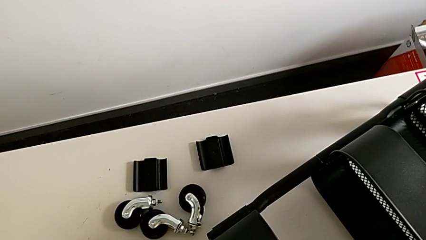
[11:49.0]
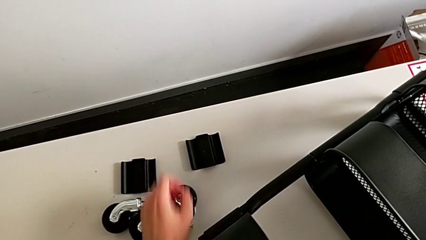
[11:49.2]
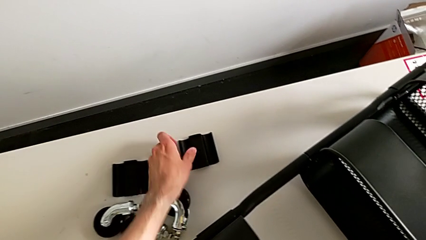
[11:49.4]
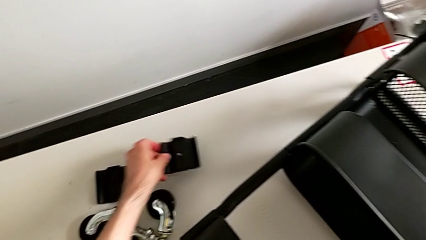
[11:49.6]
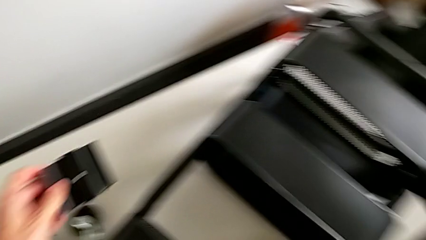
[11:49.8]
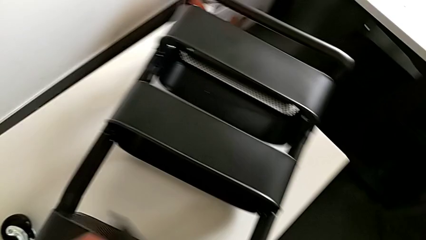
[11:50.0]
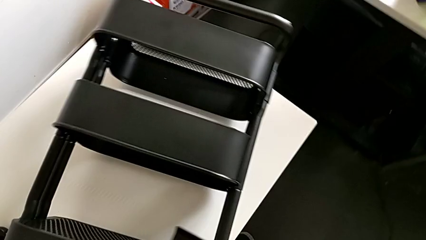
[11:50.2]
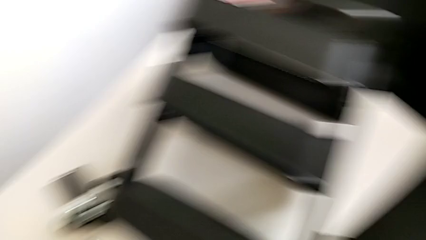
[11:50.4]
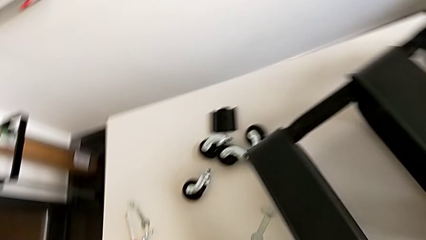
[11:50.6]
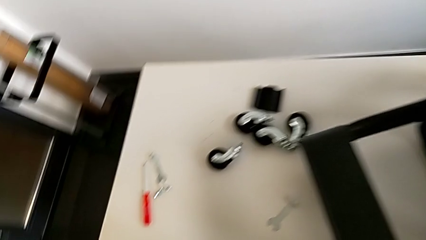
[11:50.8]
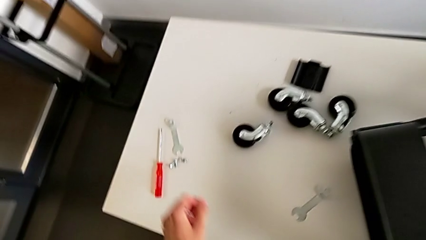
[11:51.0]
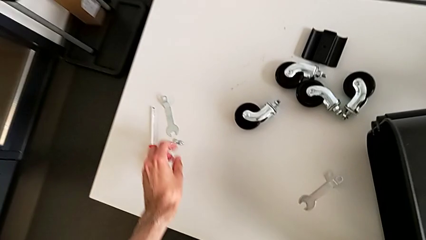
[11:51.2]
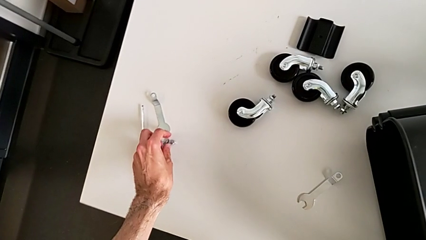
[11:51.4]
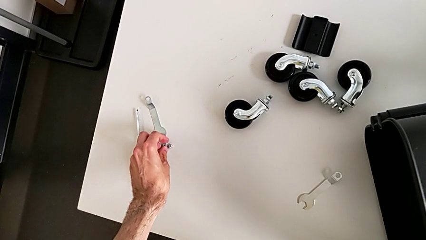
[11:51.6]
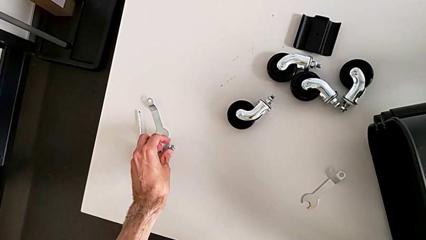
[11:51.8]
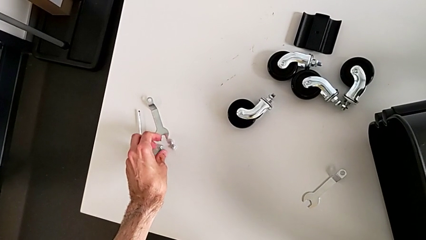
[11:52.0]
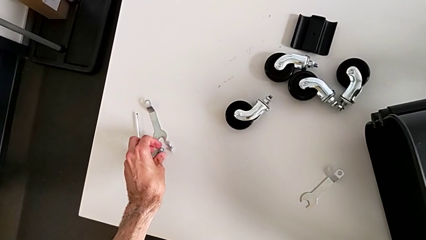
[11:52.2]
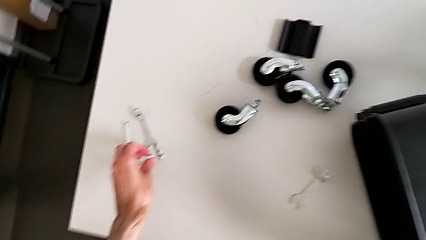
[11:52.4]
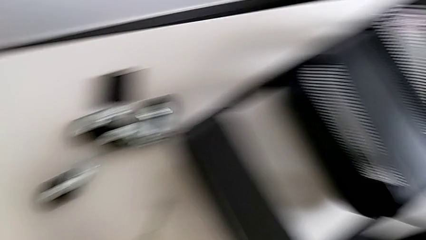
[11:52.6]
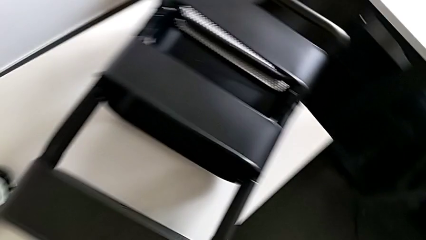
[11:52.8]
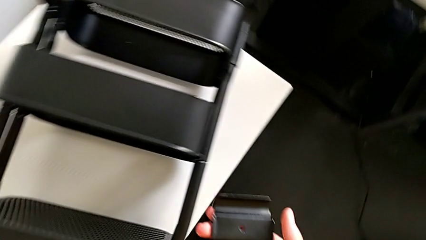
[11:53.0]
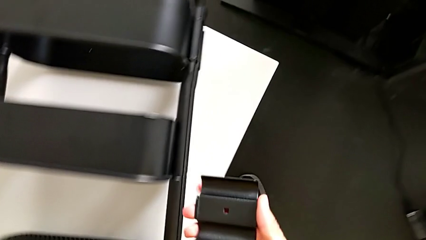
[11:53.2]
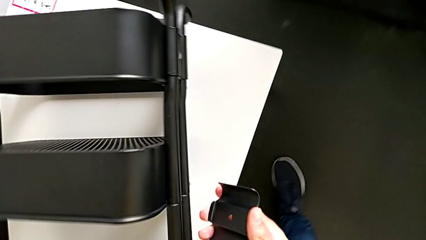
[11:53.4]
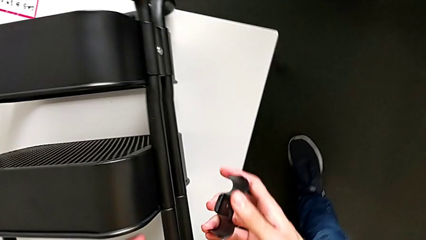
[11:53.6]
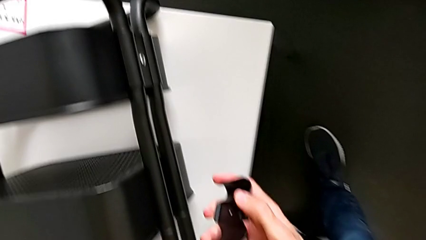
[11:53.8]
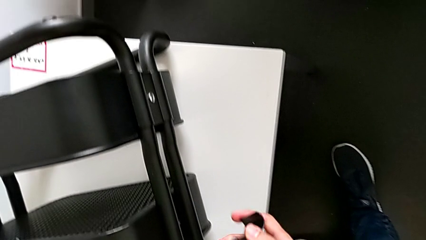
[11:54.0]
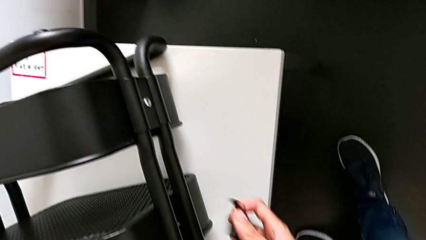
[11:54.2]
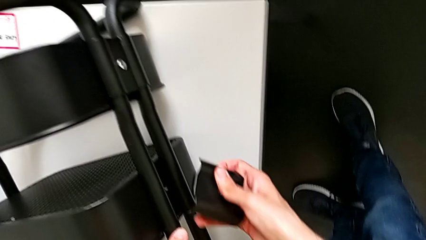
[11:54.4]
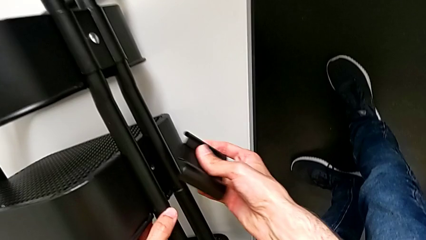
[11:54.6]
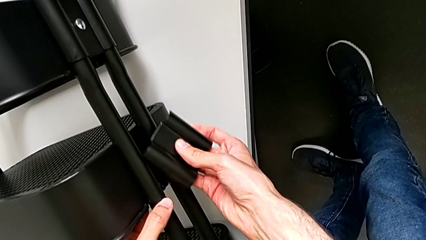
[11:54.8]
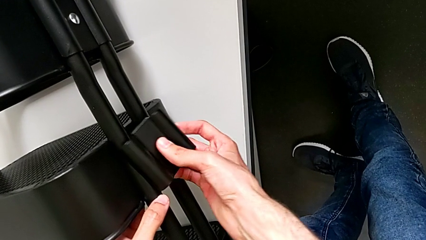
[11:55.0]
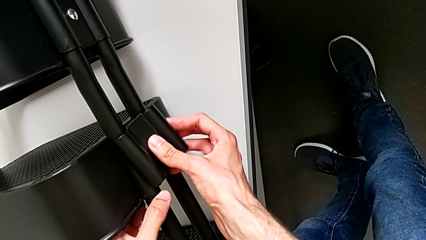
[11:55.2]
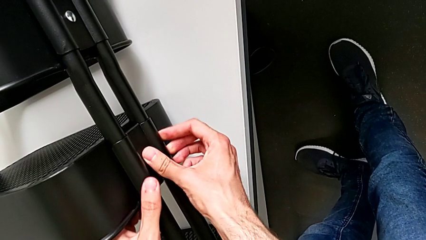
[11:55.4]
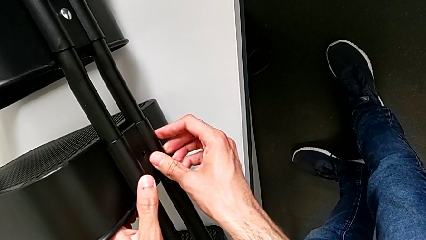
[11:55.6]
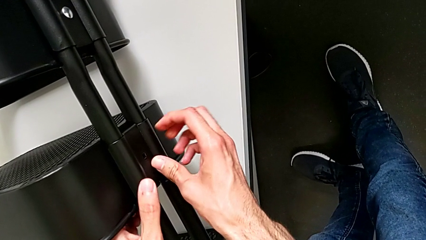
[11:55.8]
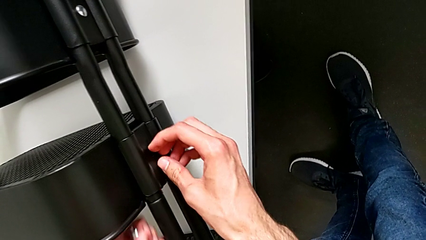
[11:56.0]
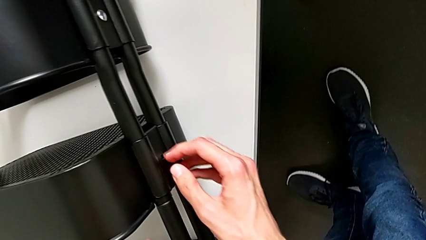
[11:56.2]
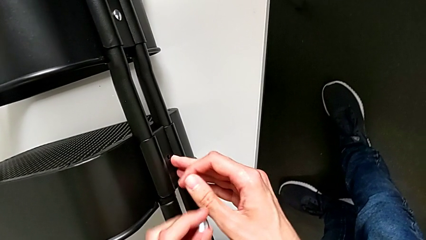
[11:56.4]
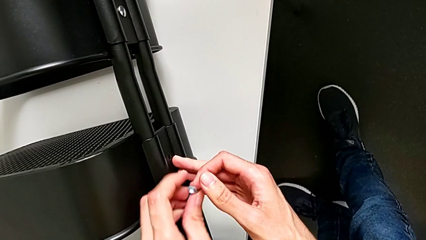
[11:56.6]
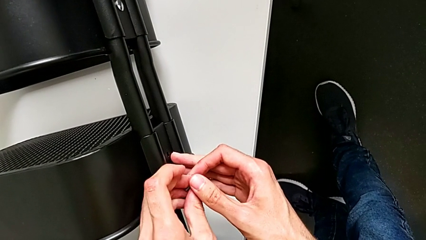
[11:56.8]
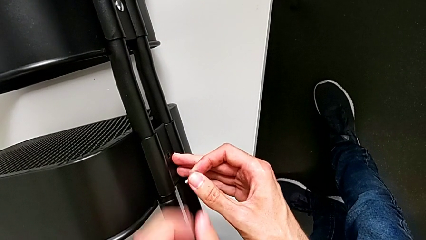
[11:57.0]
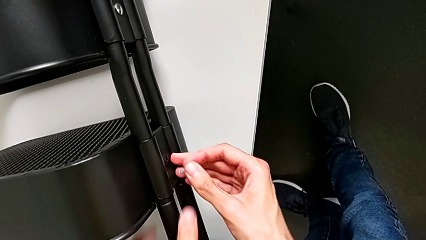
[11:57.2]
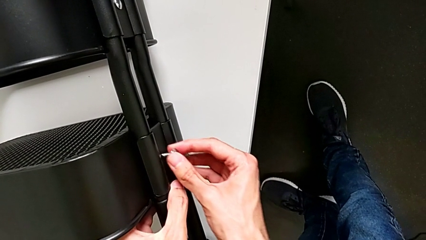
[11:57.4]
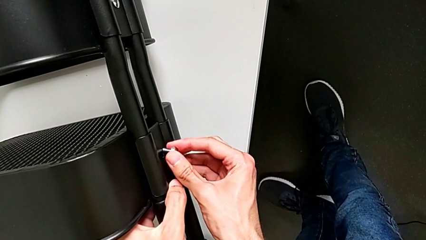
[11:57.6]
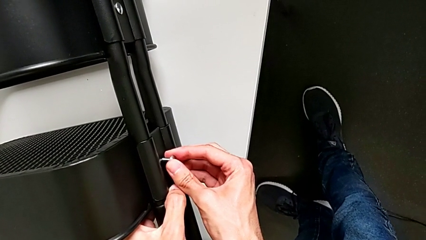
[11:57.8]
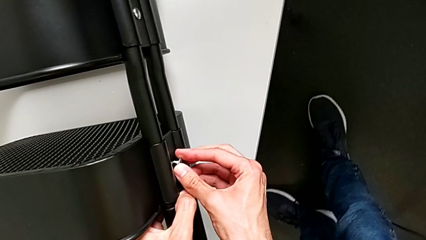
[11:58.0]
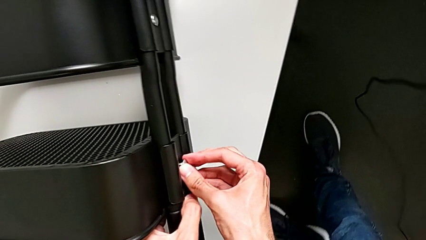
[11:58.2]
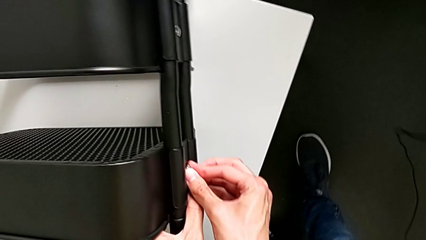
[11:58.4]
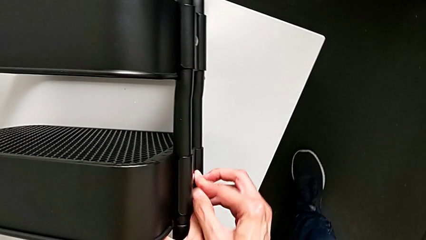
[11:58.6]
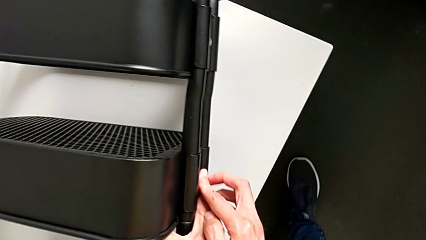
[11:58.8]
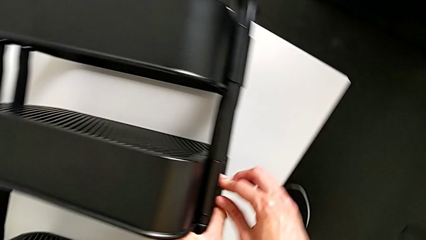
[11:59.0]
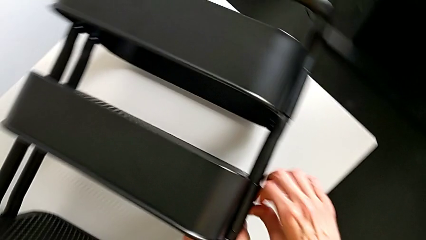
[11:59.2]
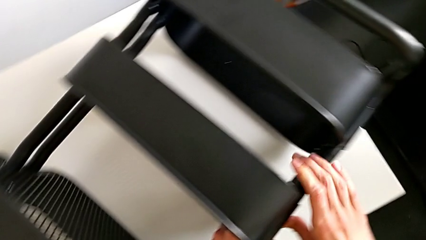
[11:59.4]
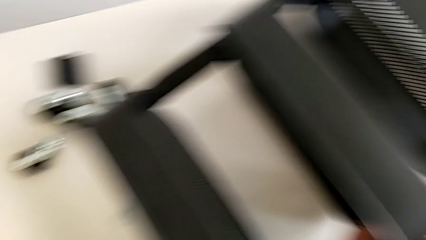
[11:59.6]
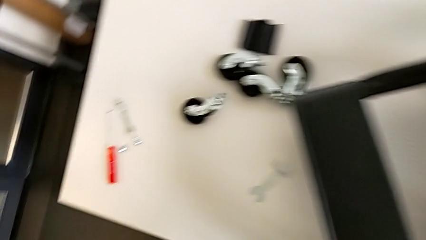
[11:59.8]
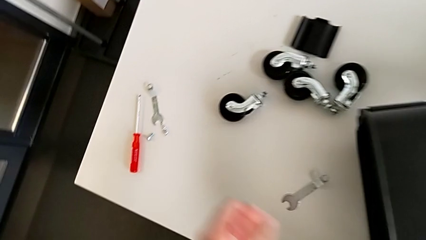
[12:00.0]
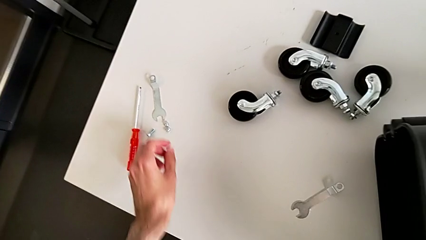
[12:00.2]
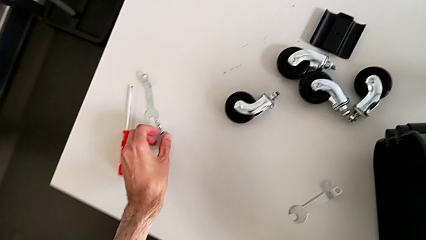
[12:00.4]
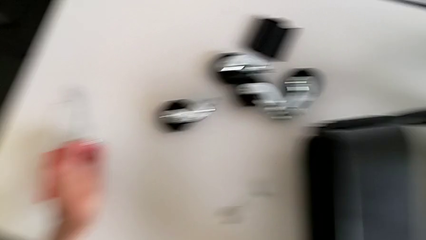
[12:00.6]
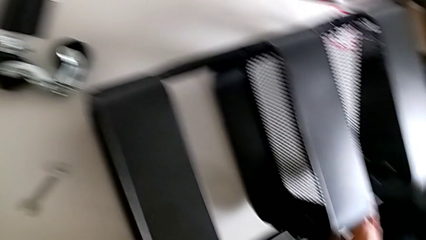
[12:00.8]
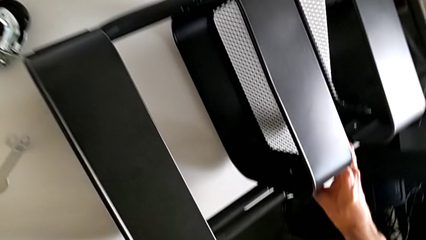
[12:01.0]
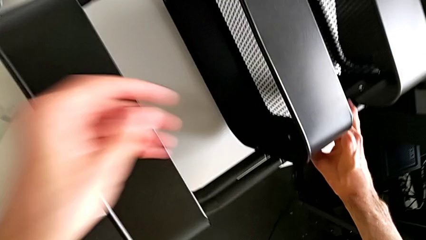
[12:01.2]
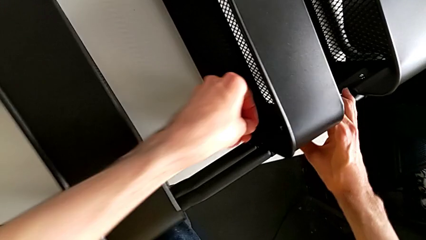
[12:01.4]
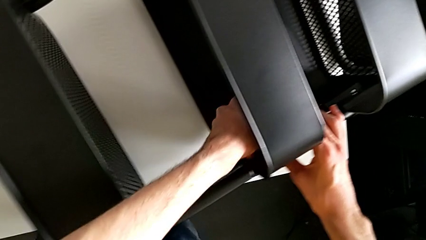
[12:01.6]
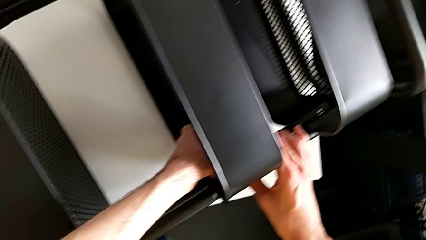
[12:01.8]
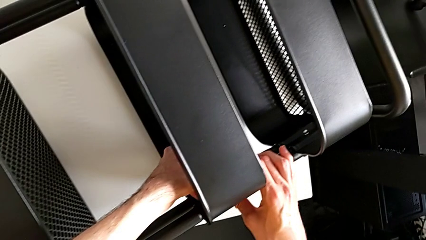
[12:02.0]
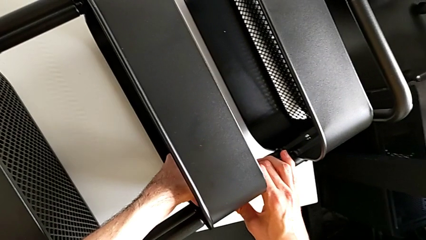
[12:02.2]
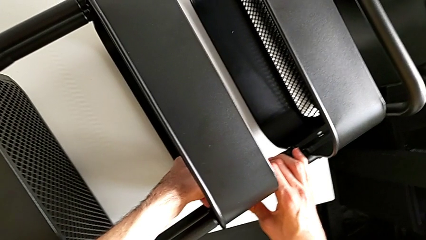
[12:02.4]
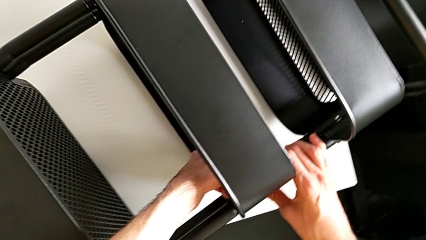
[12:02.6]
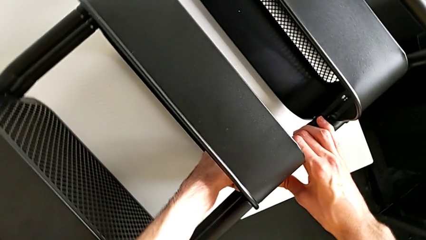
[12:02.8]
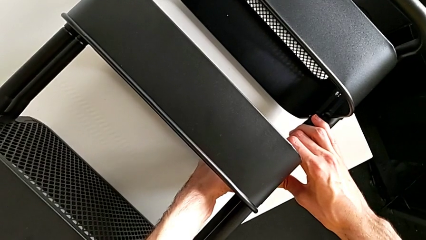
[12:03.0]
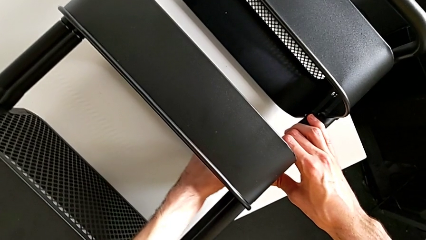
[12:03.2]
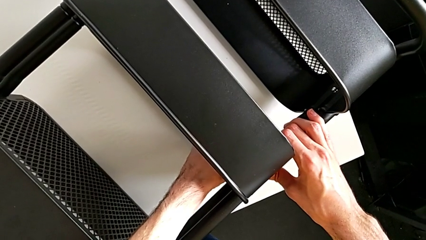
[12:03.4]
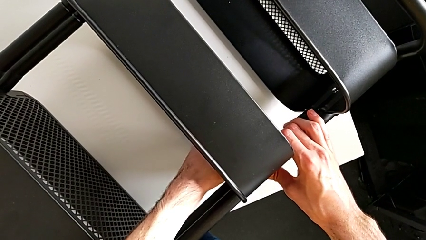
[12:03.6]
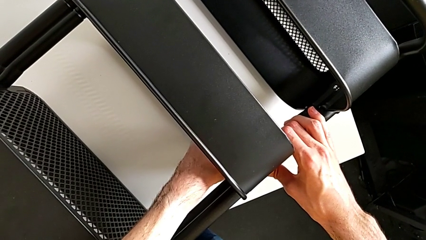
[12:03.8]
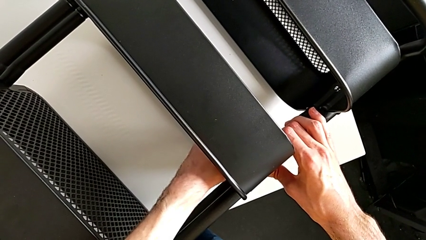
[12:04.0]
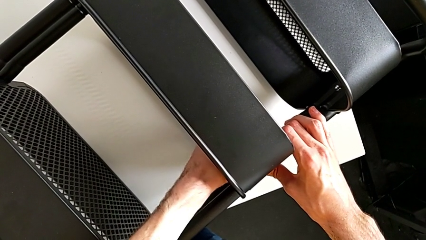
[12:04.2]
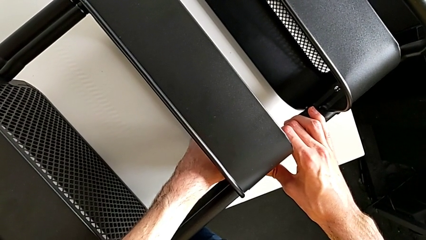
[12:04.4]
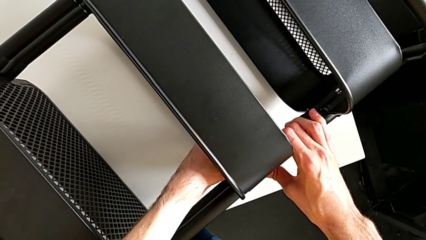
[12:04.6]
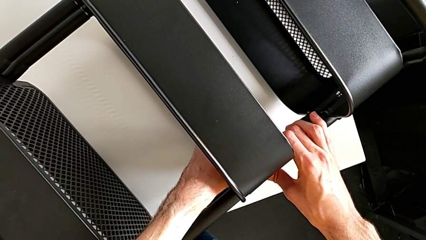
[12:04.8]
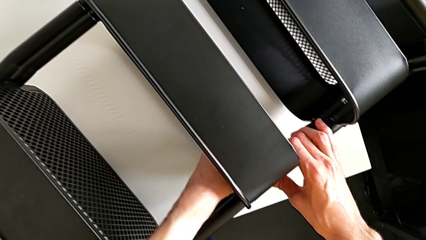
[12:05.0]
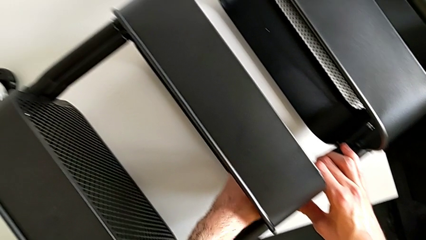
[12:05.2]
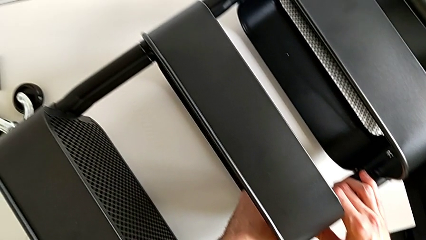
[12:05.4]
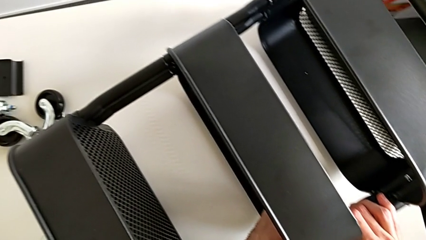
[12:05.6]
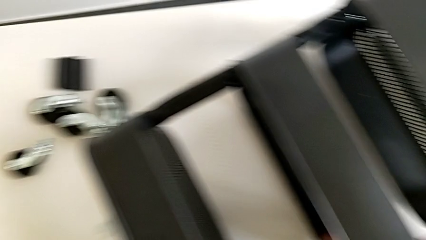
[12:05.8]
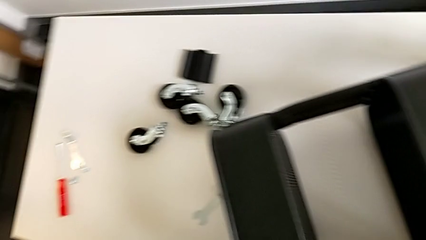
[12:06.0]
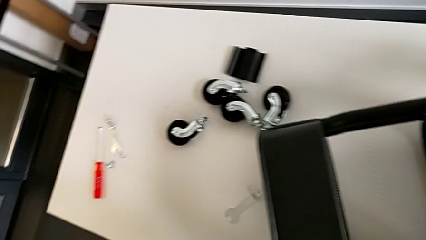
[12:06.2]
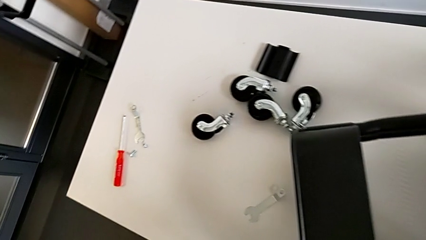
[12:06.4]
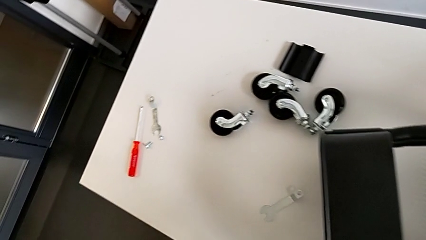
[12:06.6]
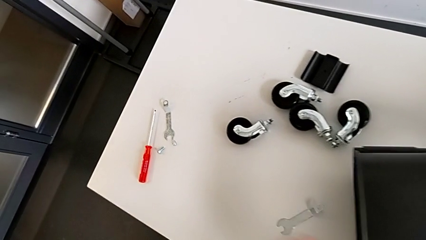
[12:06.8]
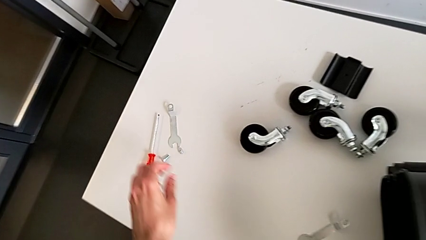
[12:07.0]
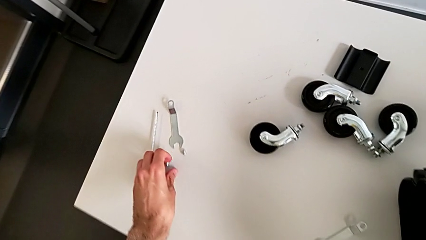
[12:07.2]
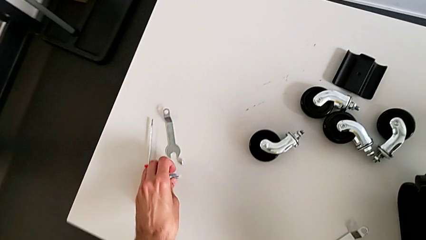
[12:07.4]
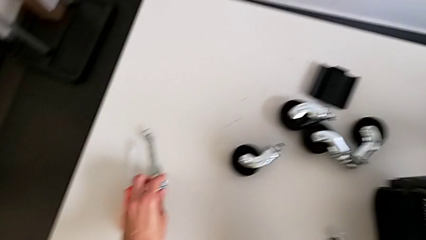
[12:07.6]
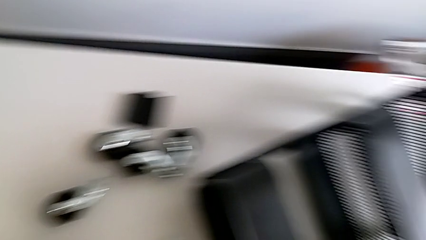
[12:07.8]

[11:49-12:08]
The camera wearer is mounting the middle box.
